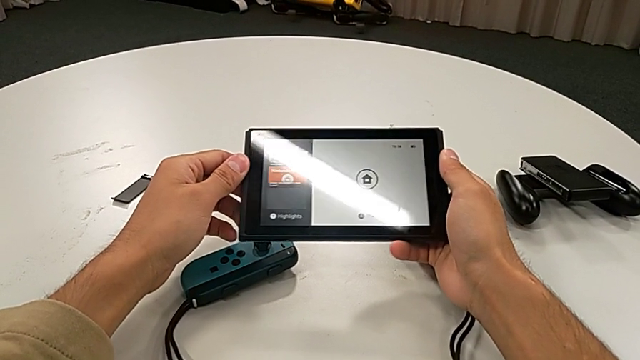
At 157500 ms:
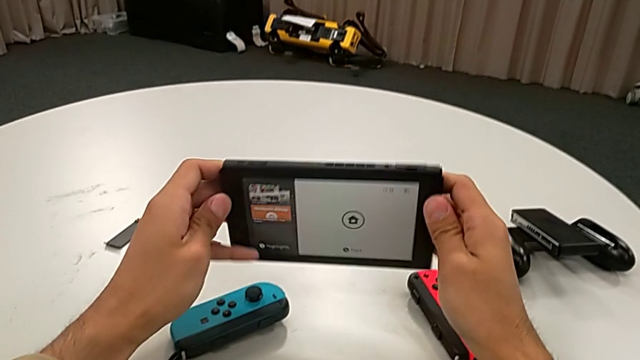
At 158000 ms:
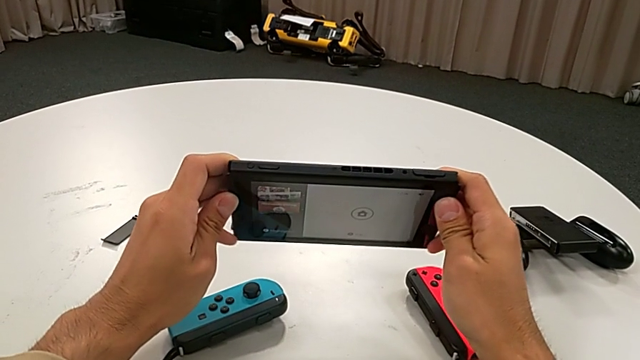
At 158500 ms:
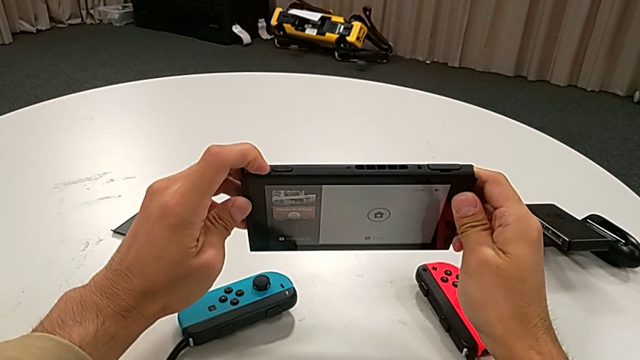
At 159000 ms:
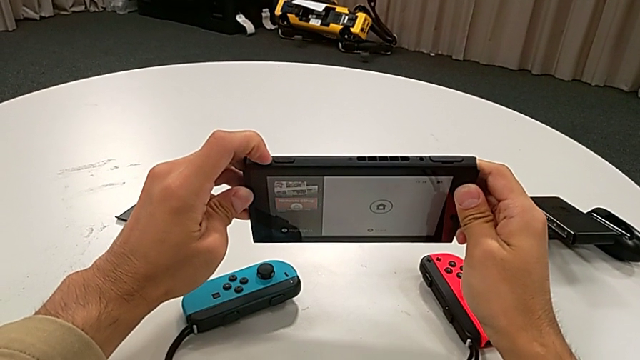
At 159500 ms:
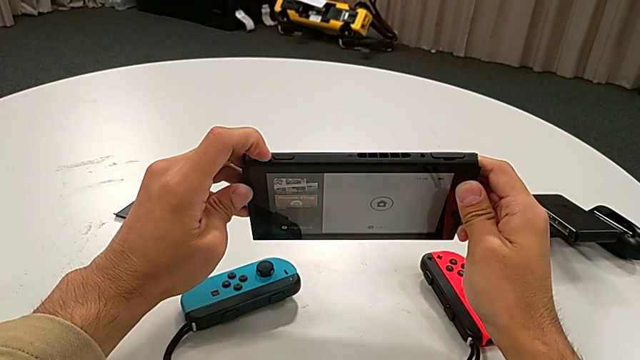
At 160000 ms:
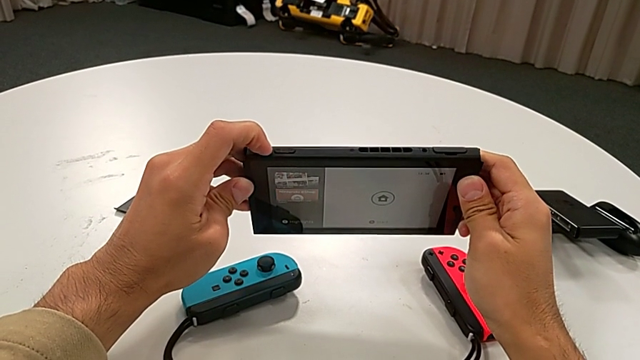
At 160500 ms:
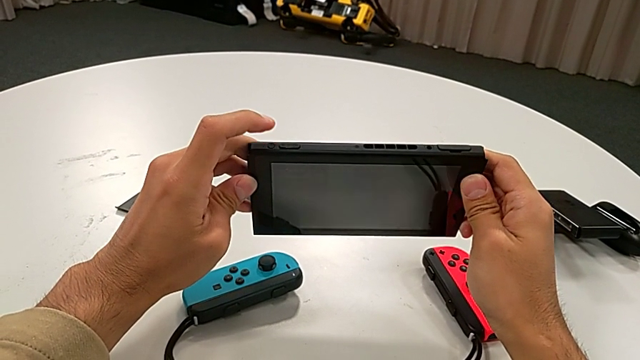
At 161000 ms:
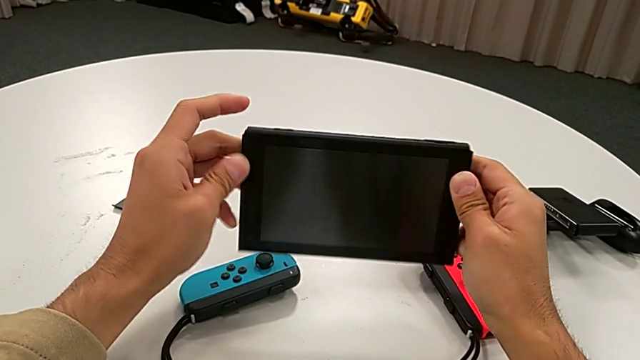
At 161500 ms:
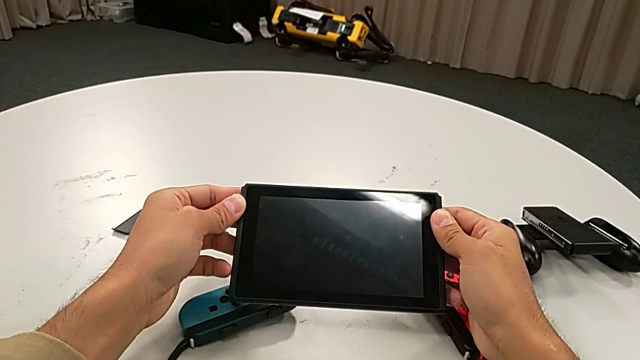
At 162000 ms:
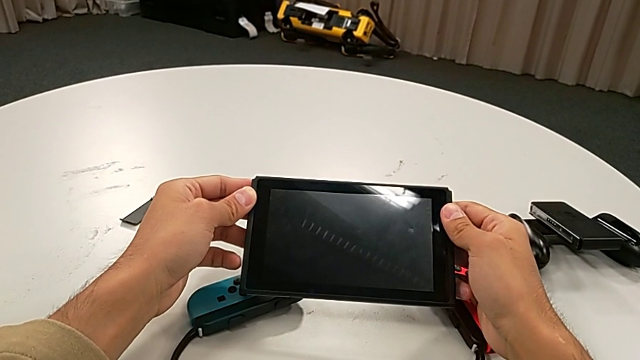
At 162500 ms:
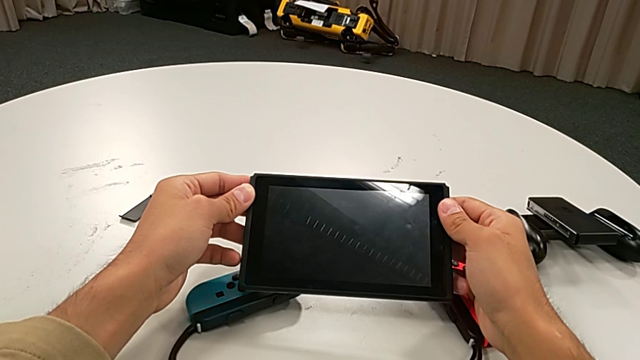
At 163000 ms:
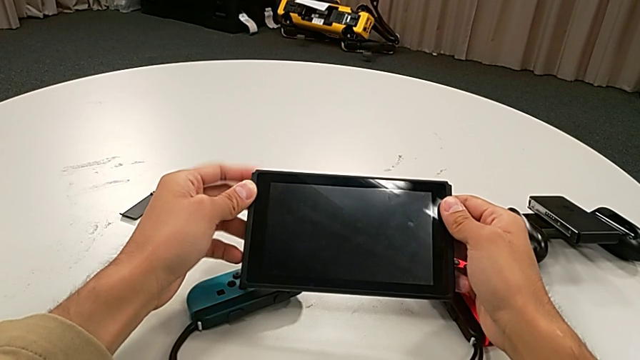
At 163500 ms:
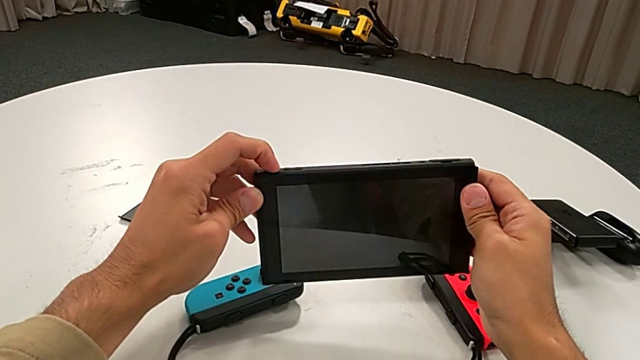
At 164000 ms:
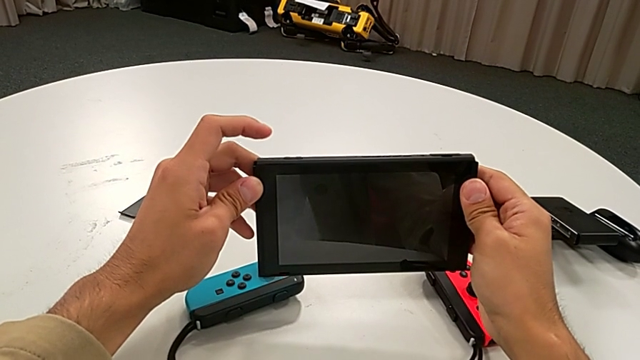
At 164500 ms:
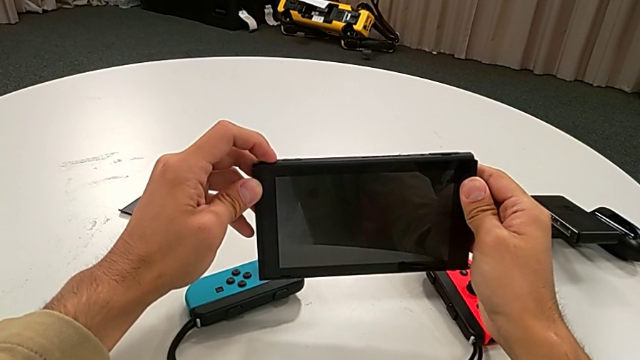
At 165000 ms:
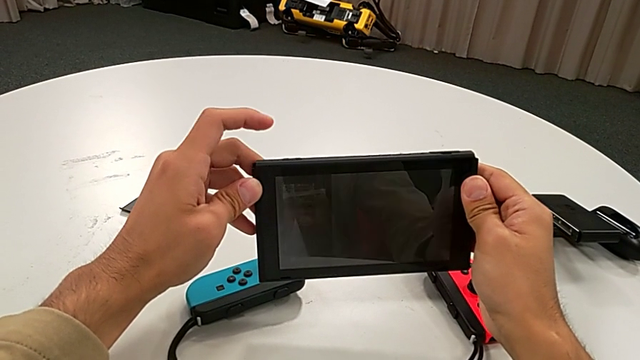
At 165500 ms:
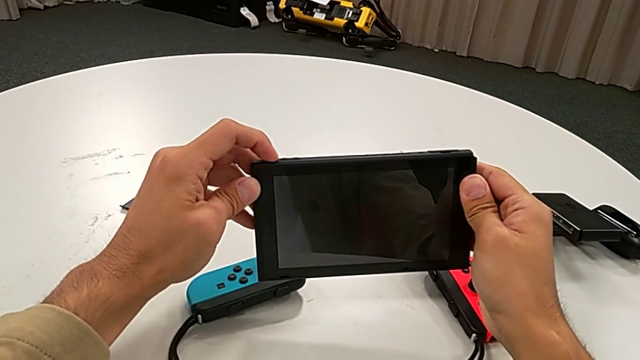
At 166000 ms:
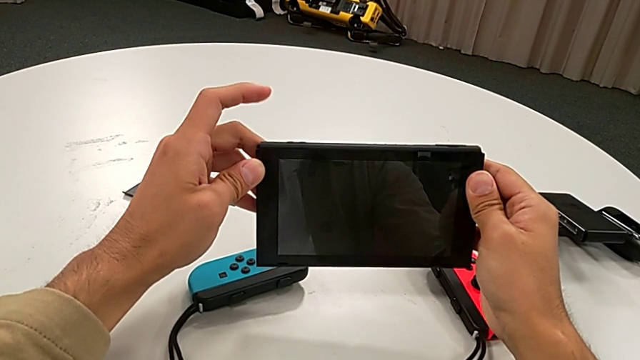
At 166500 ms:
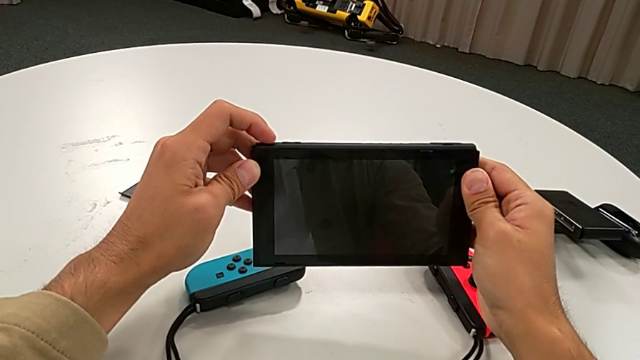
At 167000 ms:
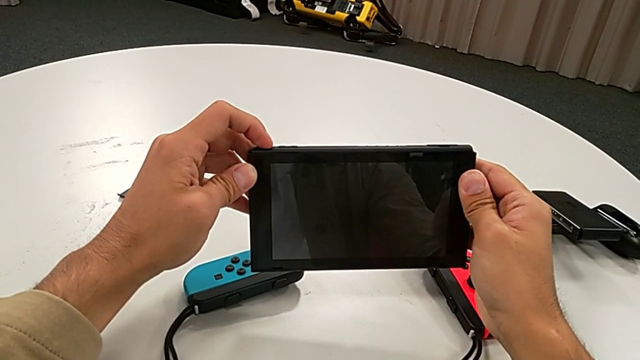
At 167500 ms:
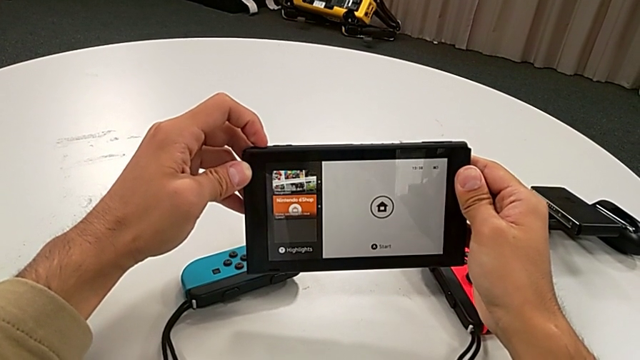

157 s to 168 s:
The camera wearer is turning off the Nintendo Switch. They press the button twice.

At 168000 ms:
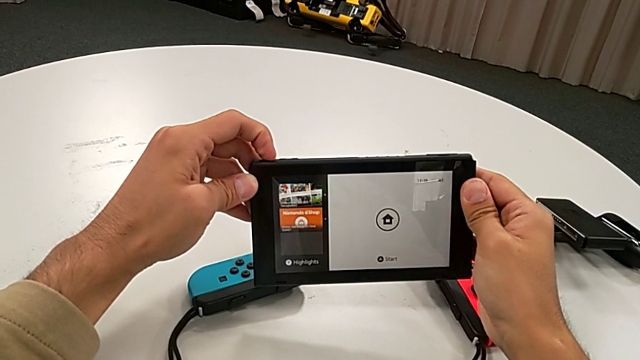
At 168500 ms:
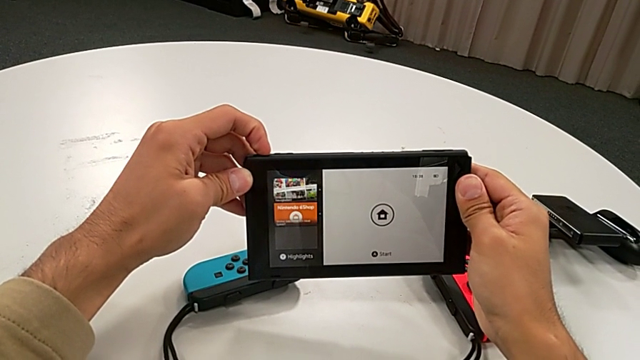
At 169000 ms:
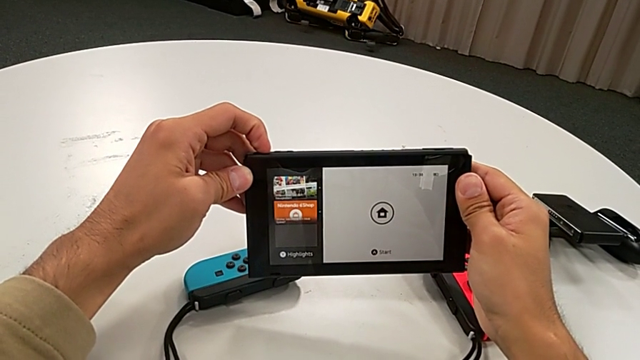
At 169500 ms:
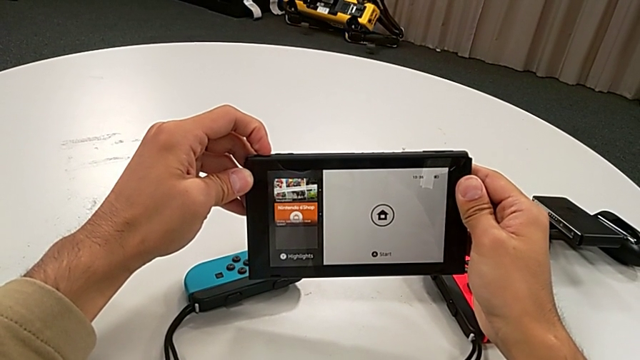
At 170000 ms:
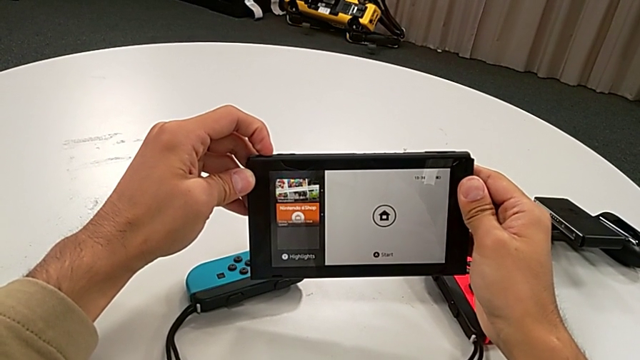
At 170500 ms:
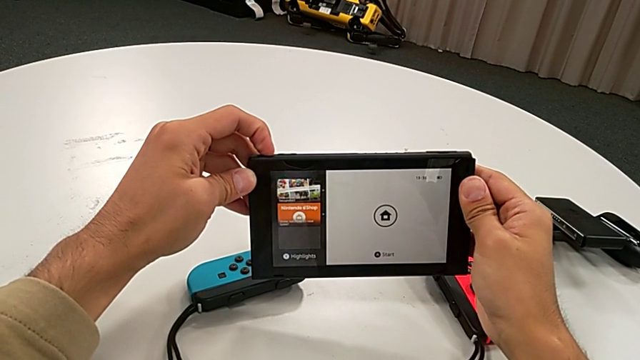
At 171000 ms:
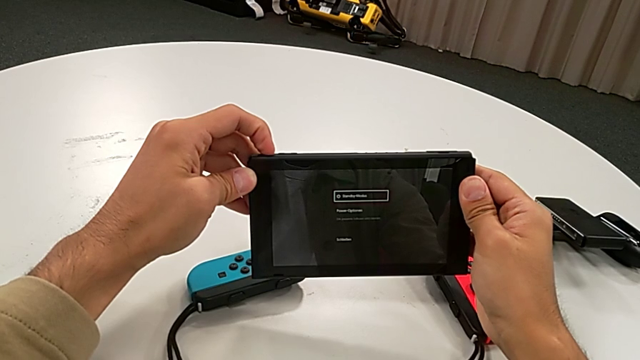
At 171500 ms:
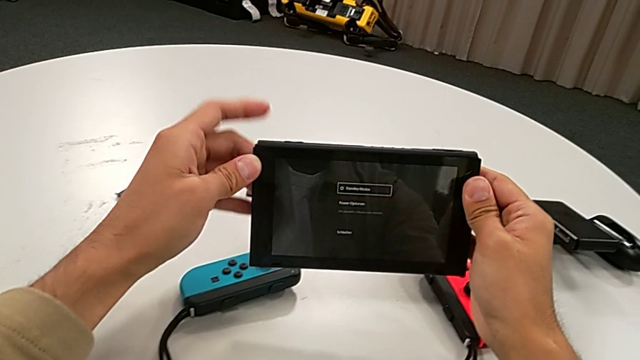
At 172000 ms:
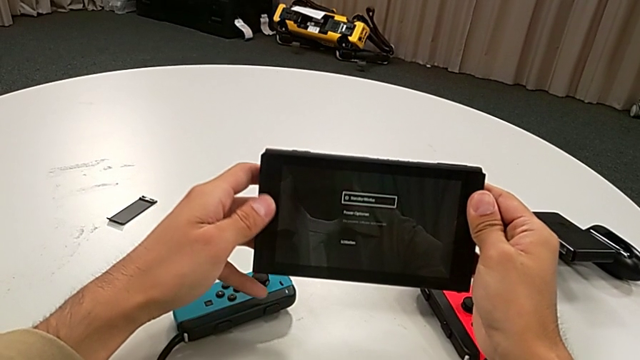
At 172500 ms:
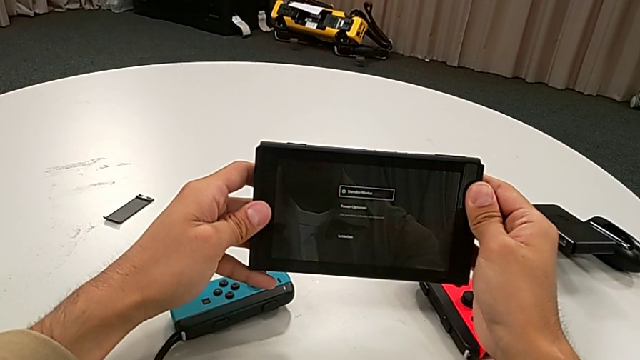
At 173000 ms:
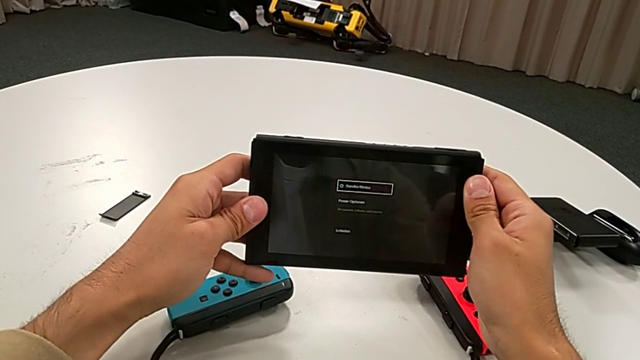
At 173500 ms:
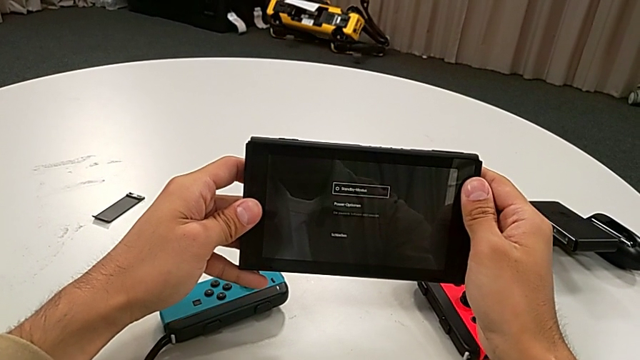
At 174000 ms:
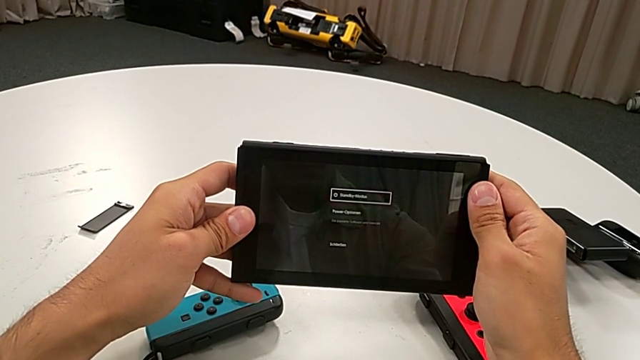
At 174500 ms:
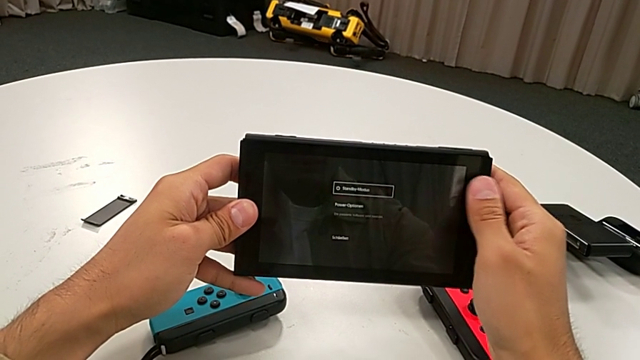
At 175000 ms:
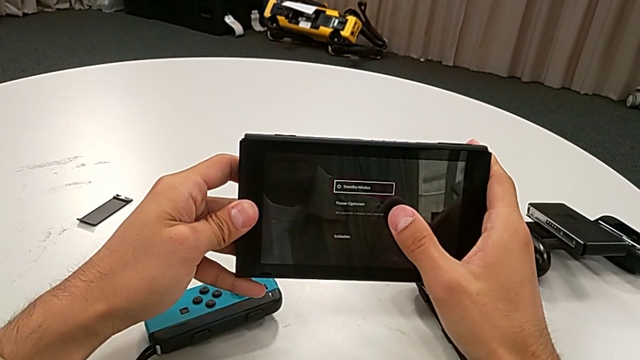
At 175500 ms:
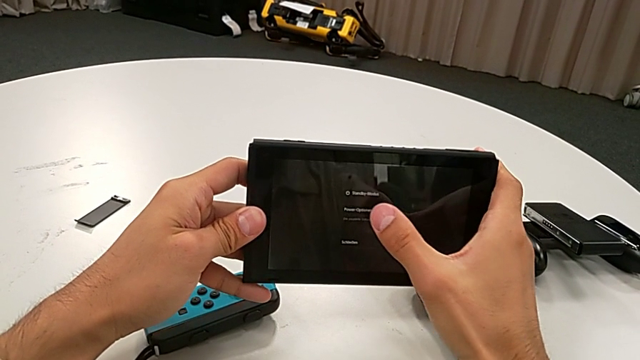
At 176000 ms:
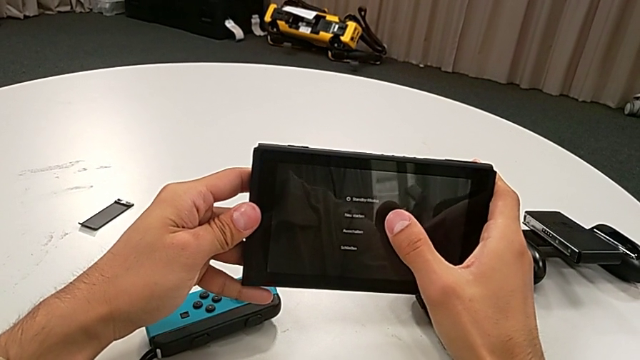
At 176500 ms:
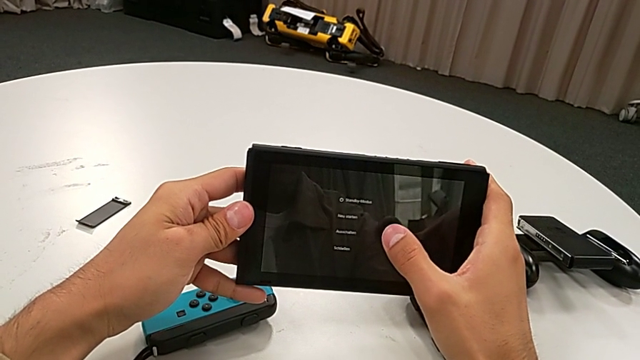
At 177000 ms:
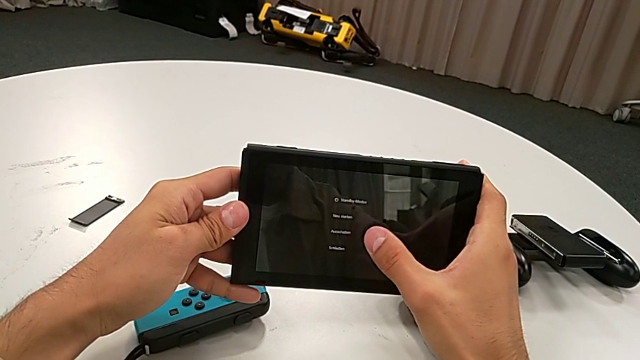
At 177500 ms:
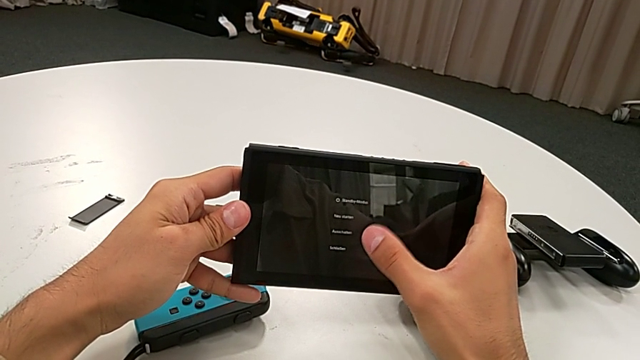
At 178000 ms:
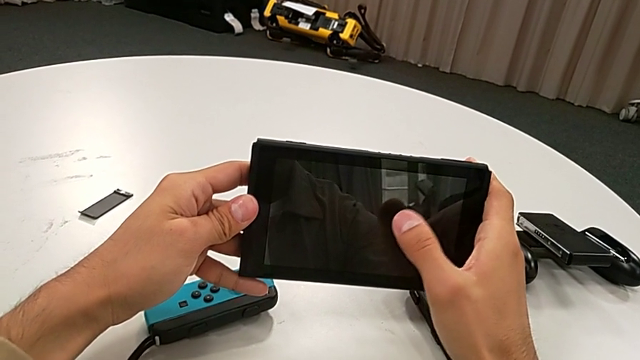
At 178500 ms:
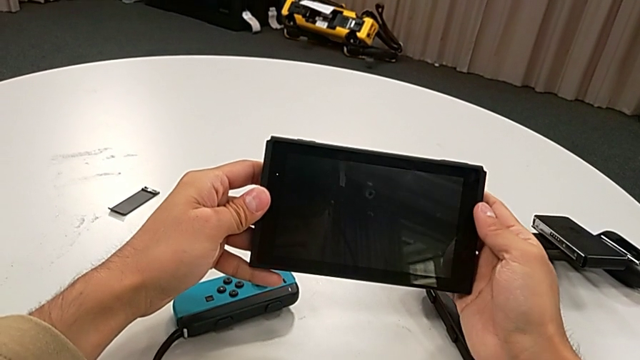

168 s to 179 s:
The camera wearer is turning off the Nintendo Switch. They press the button and touch the Nintendo Switch twice.
